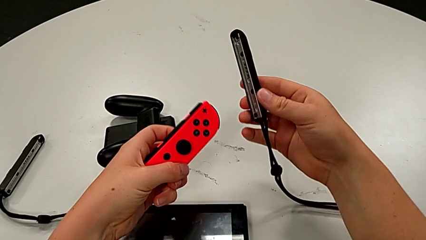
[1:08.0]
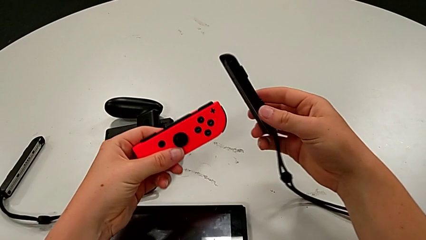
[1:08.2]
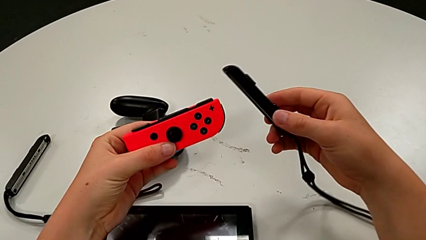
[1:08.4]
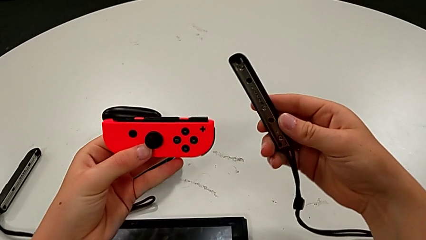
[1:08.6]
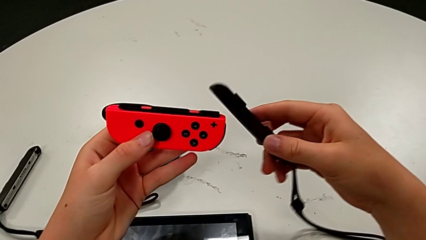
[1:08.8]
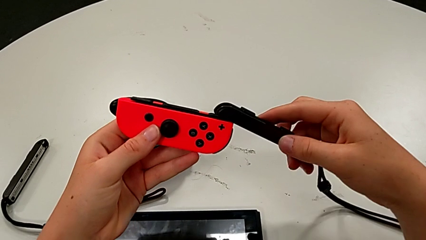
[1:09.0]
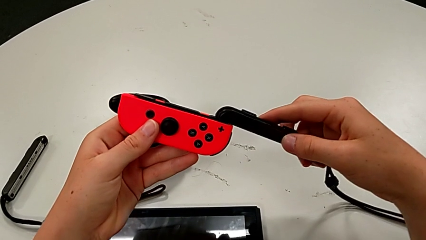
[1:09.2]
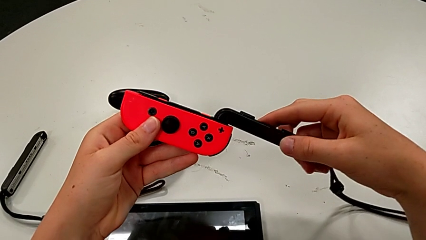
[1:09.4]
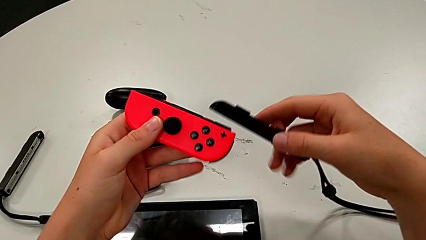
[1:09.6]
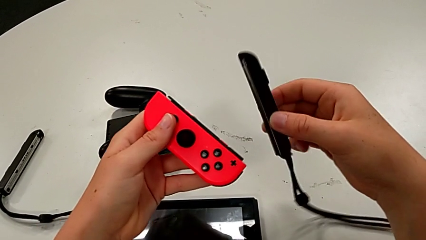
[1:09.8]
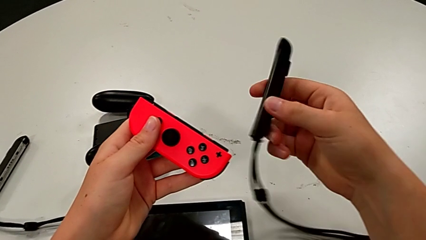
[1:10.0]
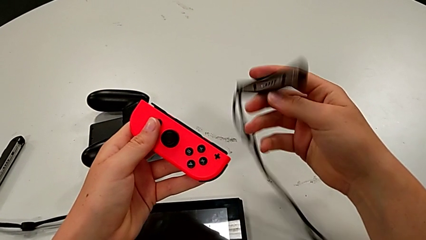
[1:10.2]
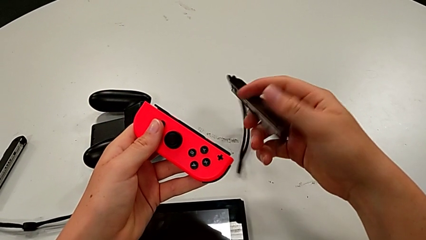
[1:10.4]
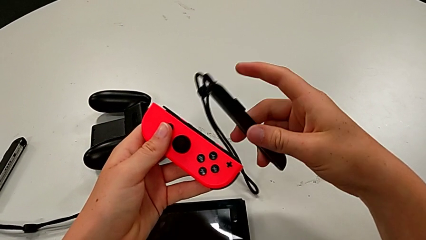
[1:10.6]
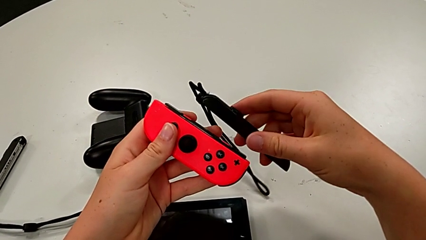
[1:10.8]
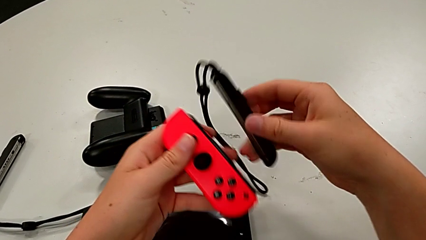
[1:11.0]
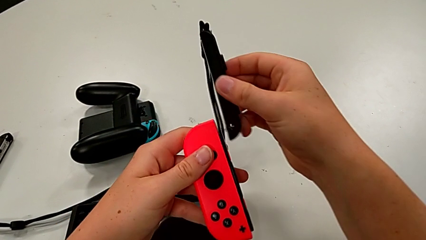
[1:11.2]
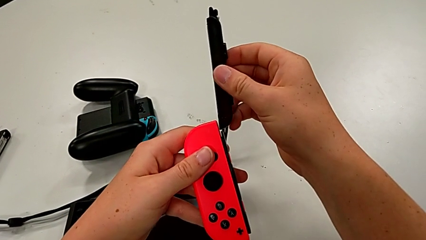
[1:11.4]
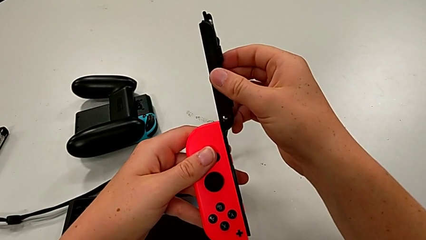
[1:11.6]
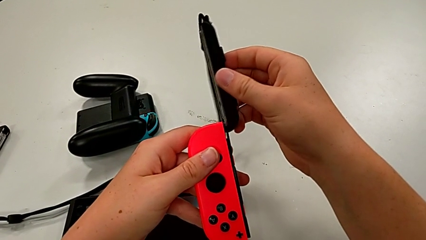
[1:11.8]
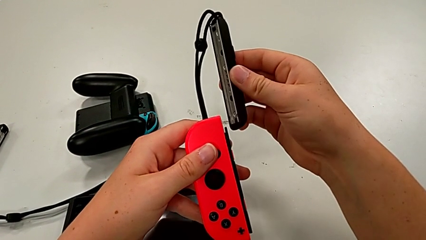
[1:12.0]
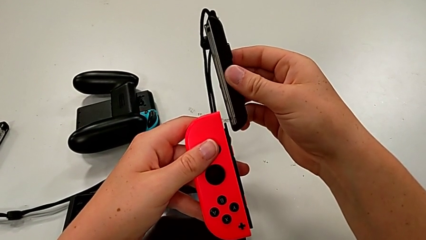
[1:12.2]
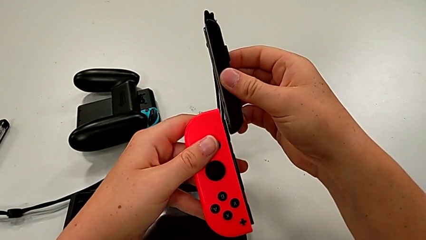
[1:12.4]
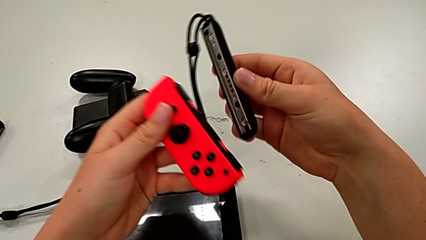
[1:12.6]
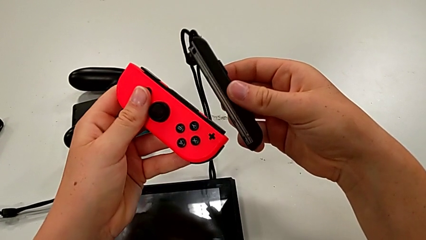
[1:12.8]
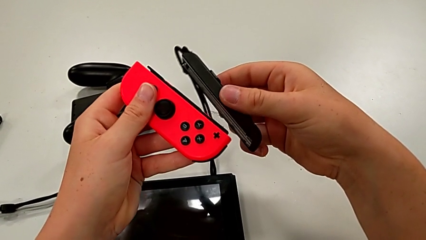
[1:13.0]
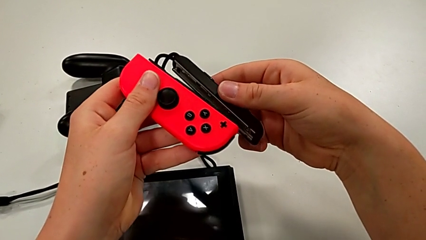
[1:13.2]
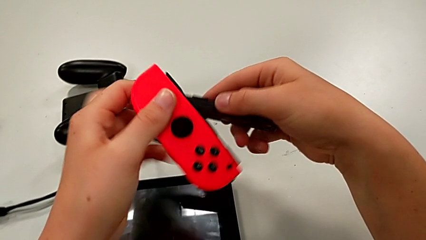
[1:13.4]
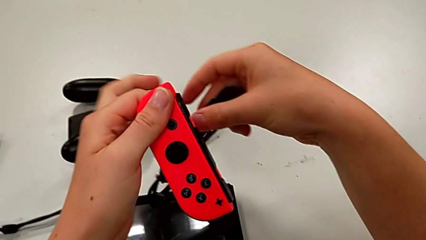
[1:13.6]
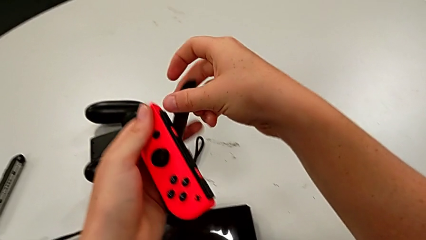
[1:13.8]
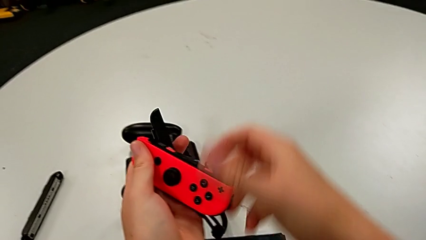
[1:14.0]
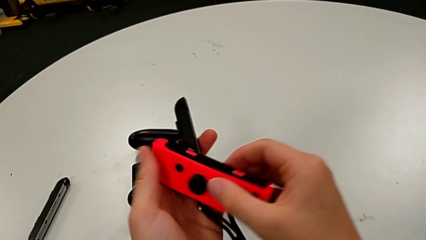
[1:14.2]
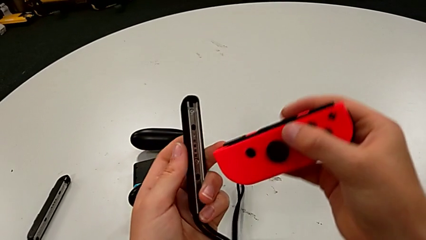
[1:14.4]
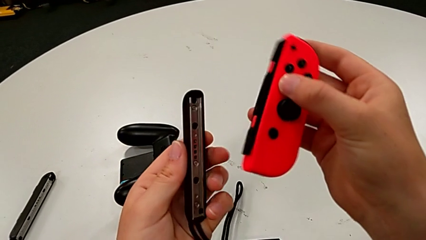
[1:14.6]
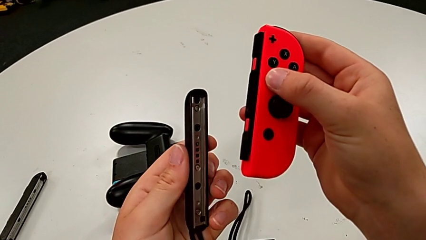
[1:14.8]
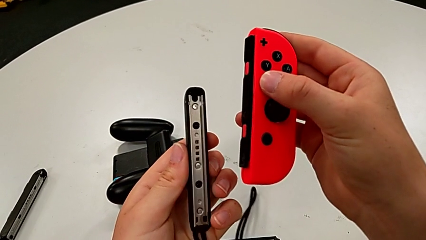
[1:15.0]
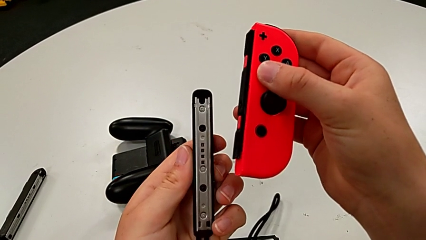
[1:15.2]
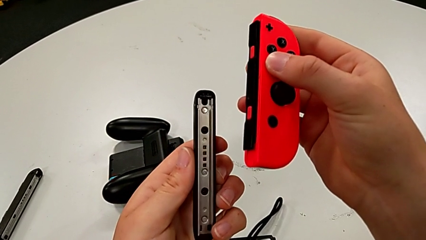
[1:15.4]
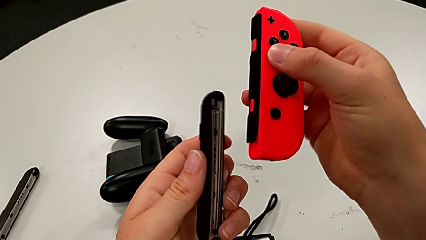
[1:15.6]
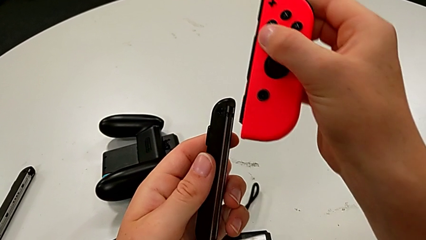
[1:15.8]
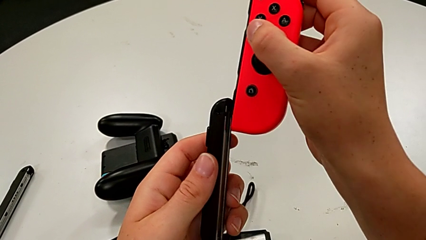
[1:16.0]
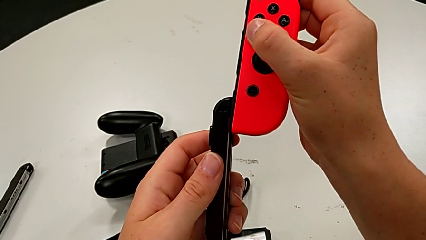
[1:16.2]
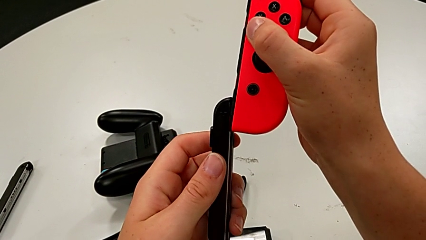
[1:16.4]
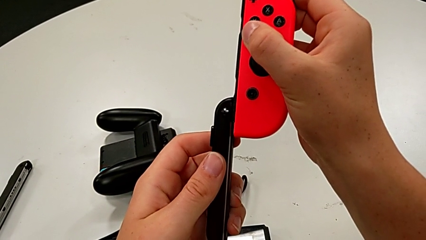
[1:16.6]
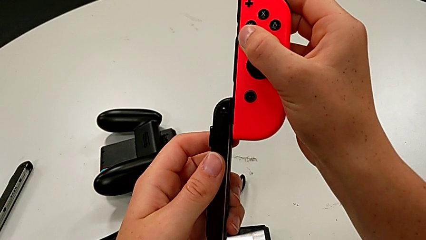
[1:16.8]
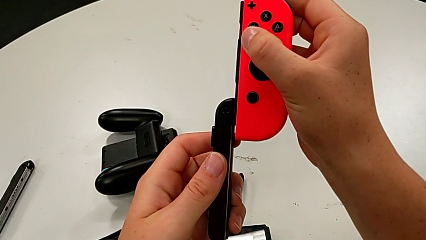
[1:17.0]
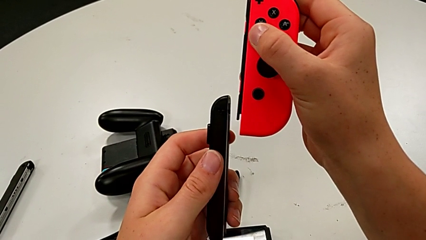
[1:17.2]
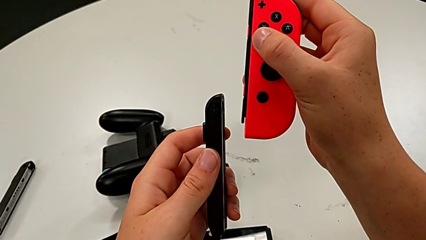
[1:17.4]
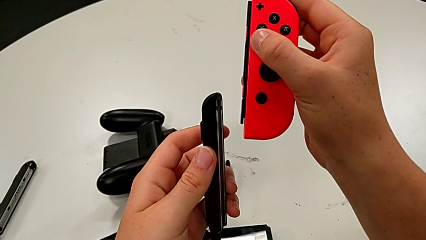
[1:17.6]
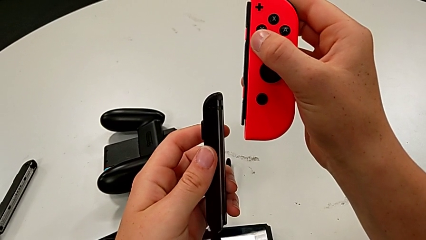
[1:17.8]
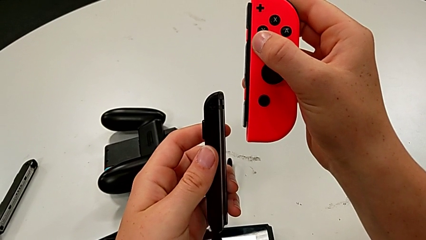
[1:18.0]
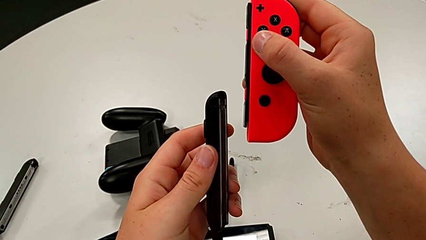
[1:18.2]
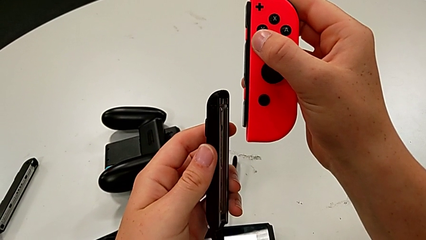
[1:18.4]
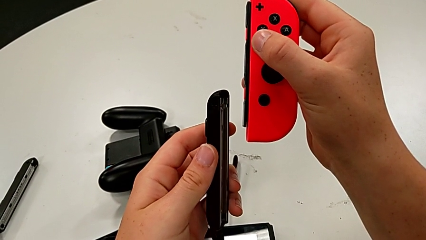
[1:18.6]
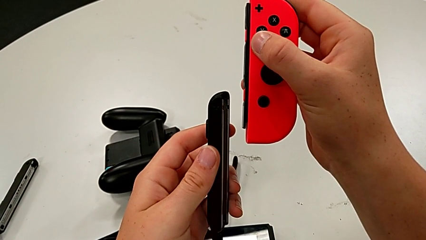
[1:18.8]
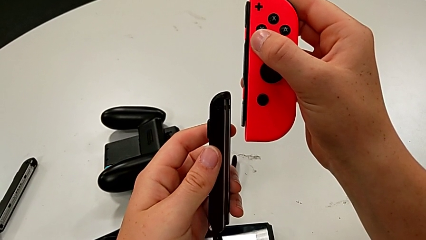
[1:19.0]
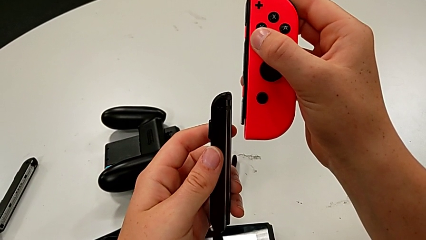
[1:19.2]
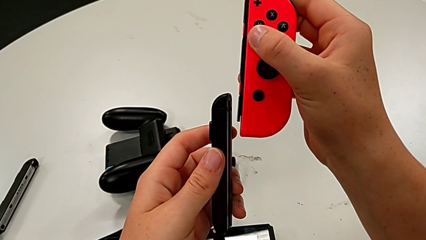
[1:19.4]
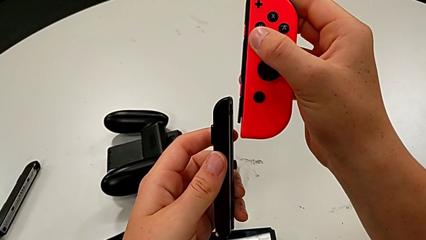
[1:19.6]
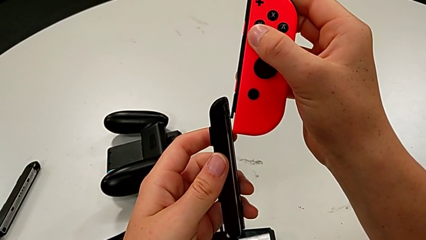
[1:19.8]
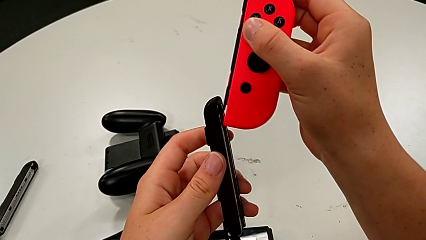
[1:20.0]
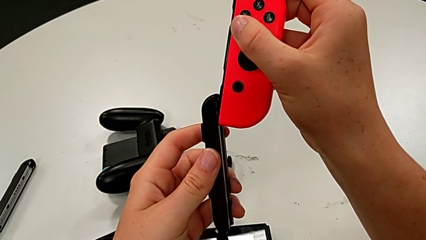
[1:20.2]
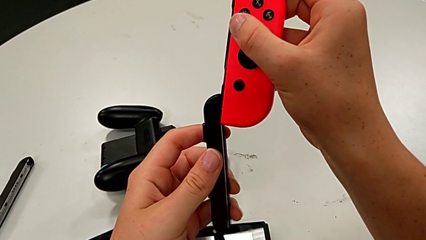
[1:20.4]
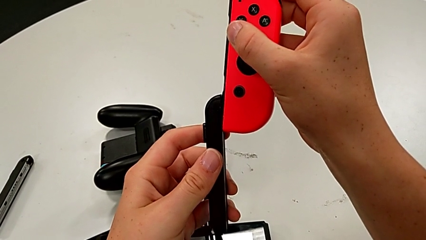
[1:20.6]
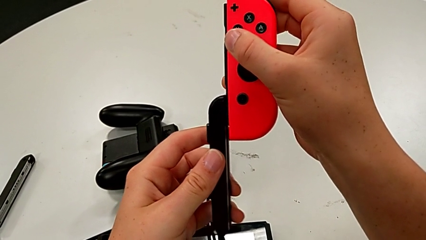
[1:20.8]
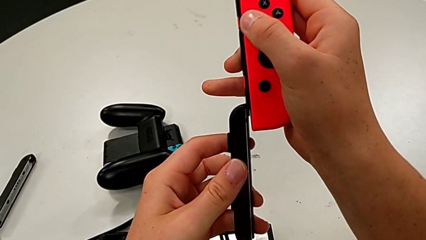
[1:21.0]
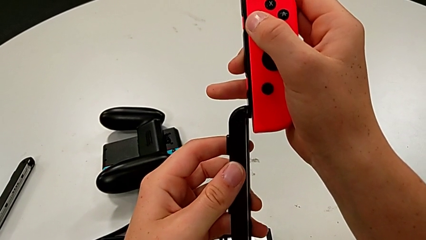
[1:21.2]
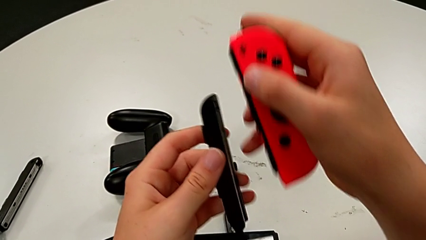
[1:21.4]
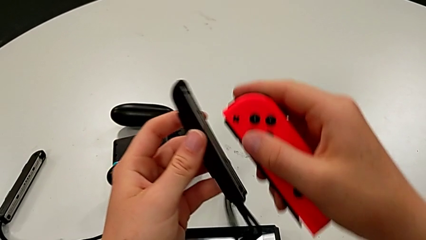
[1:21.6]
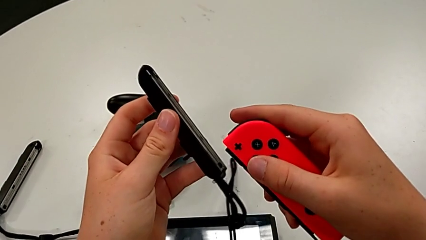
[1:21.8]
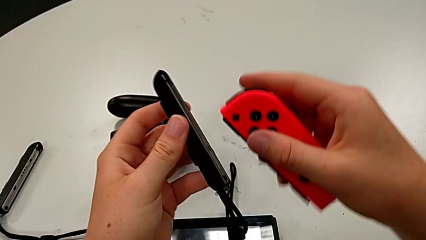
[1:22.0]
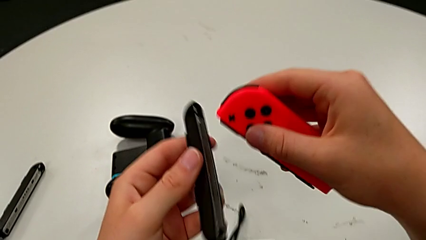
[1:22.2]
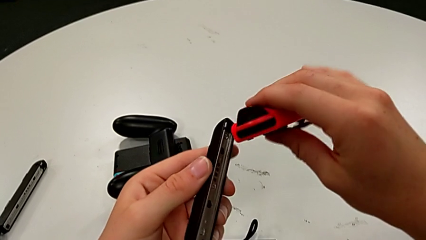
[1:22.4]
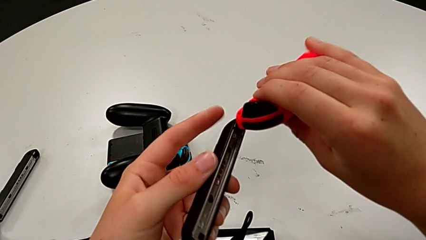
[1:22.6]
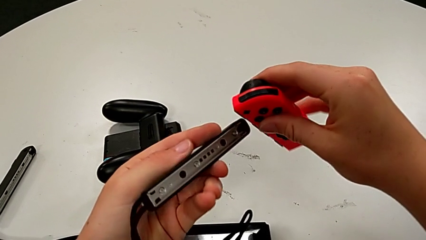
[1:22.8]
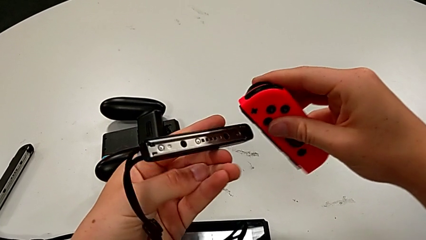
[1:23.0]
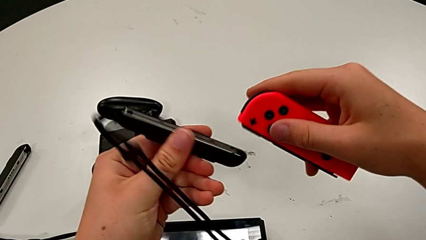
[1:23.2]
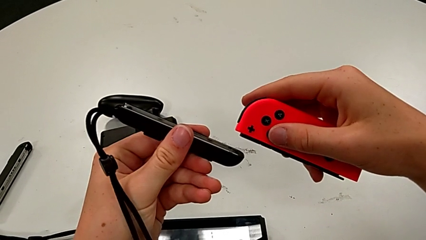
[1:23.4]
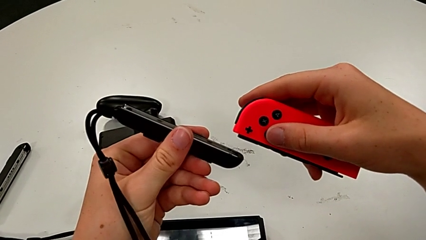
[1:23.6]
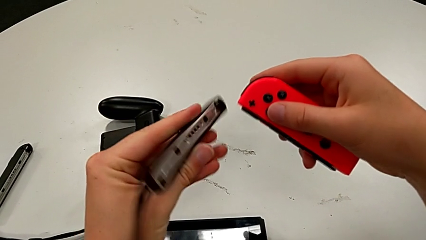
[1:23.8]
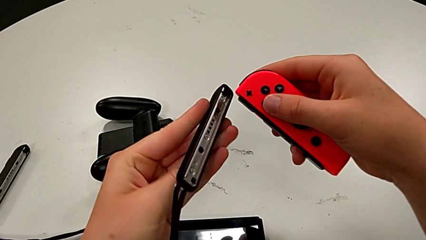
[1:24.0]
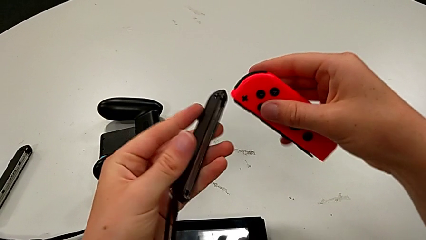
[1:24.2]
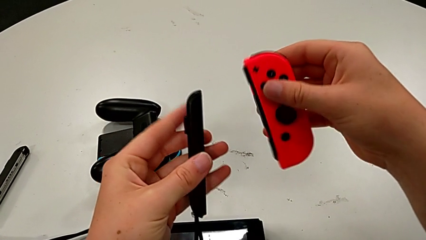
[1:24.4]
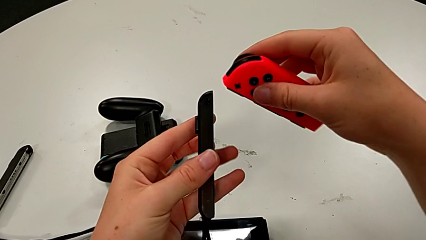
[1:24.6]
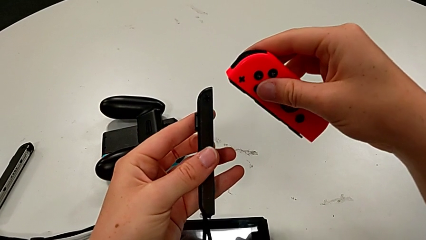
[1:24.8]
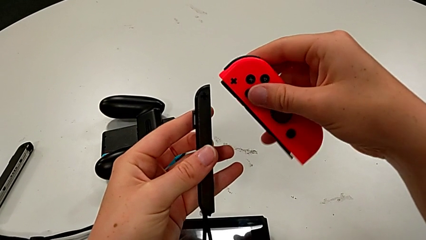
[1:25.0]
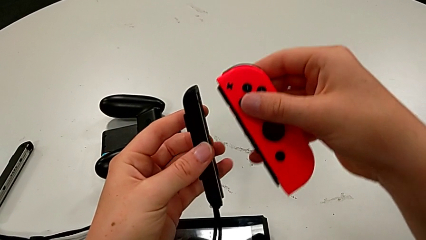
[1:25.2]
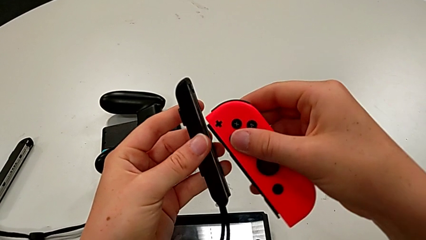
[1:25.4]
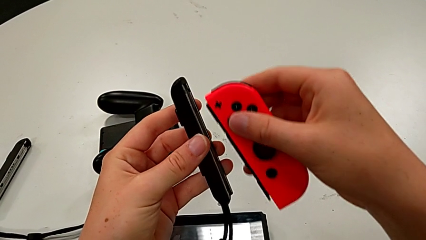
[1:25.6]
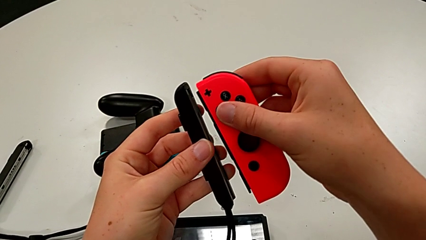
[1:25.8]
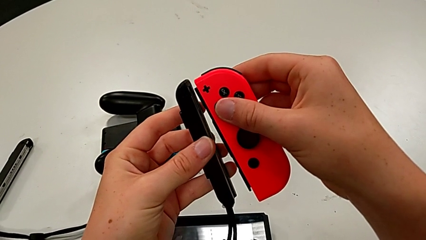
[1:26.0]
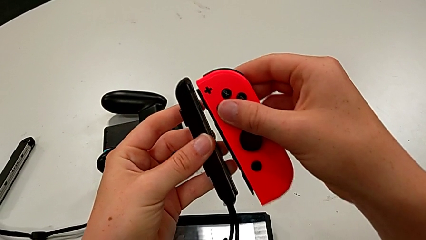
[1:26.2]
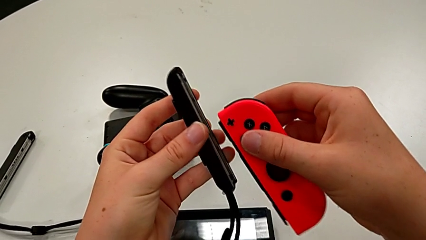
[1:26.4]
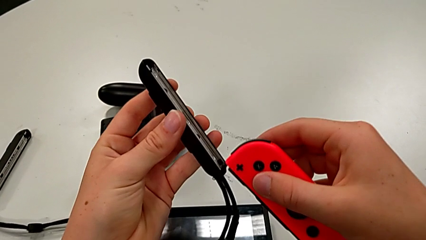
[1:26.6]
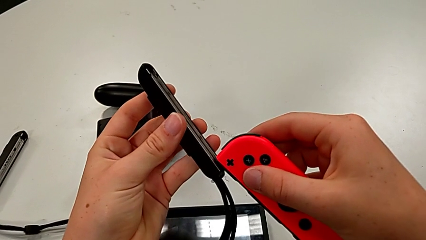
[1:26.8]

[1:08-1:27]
The camera wearer is assembling the Joy-Con strap and locking the Joy-Con by pressing the white button upwards. They inspect the Joy-Con controller.
